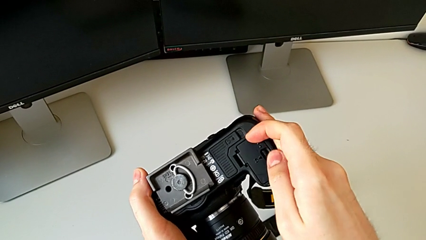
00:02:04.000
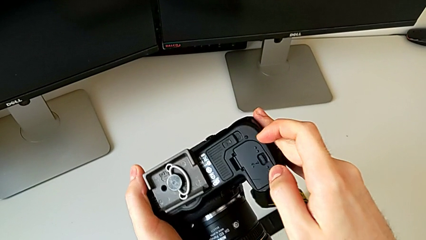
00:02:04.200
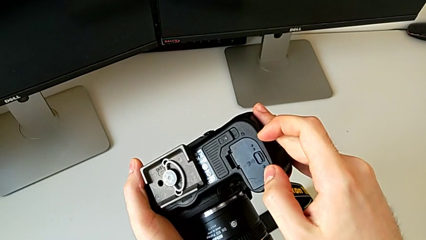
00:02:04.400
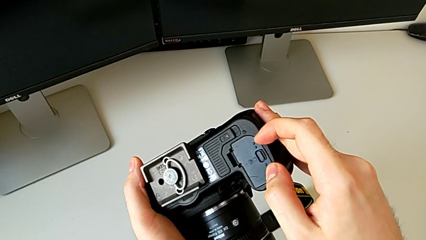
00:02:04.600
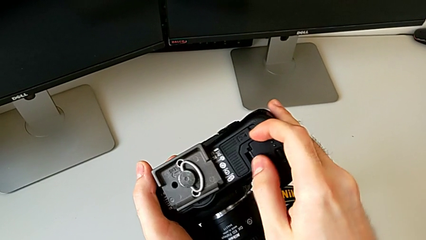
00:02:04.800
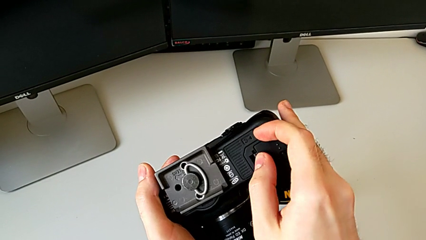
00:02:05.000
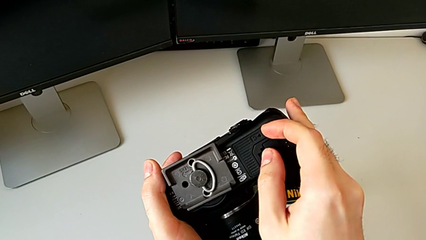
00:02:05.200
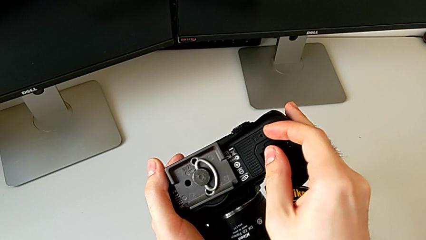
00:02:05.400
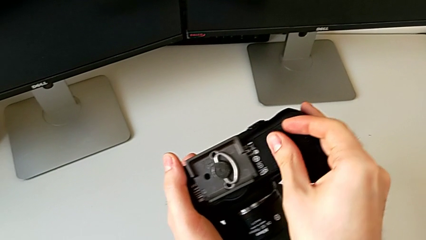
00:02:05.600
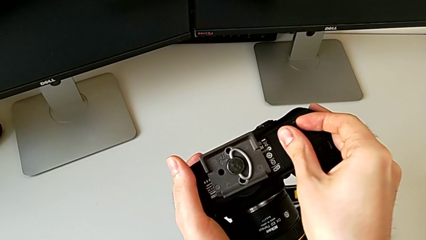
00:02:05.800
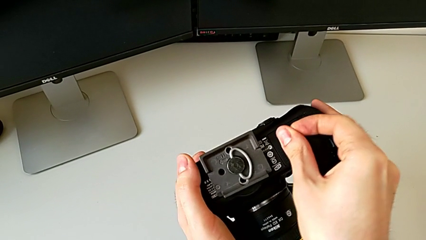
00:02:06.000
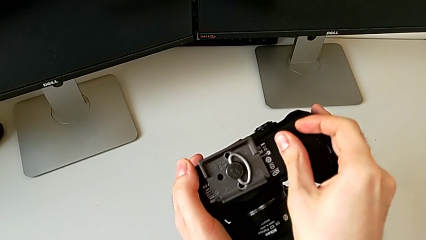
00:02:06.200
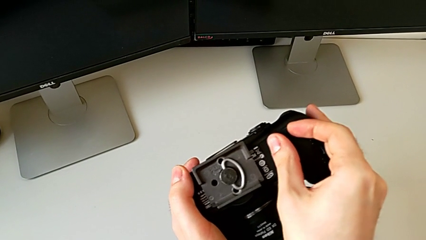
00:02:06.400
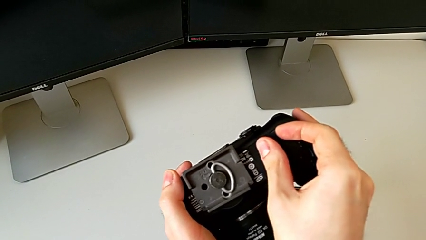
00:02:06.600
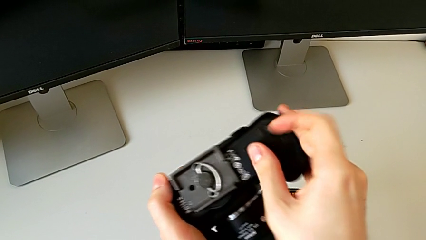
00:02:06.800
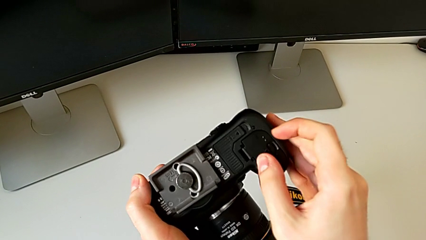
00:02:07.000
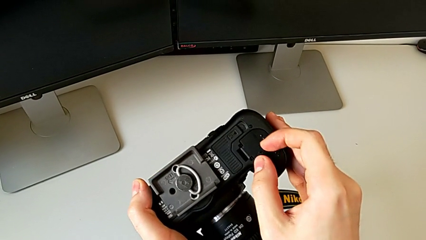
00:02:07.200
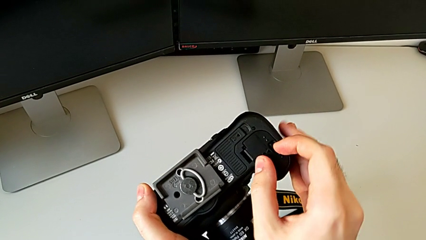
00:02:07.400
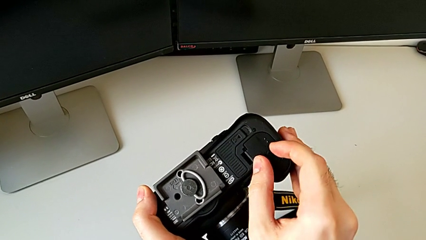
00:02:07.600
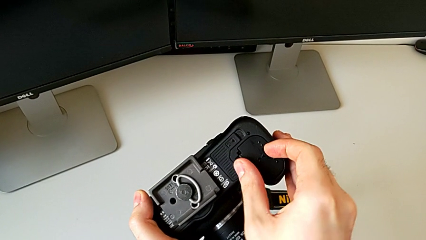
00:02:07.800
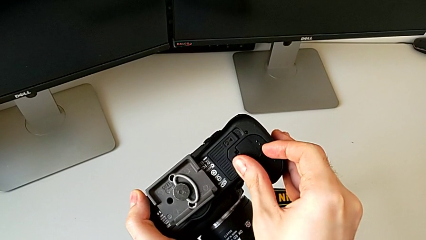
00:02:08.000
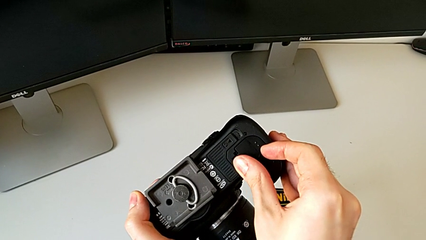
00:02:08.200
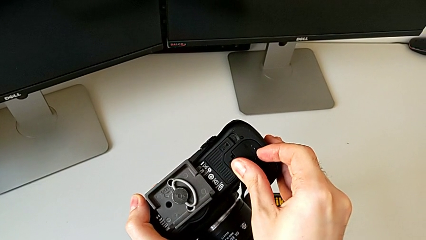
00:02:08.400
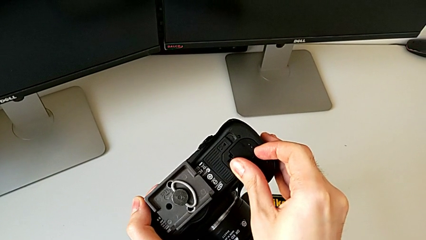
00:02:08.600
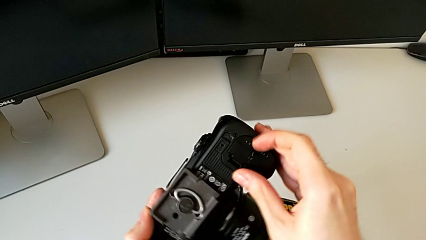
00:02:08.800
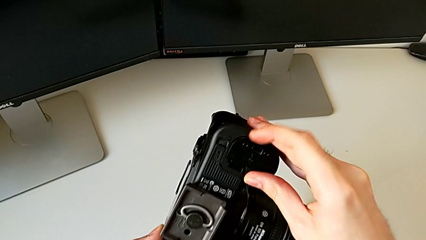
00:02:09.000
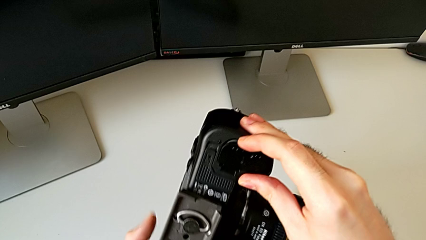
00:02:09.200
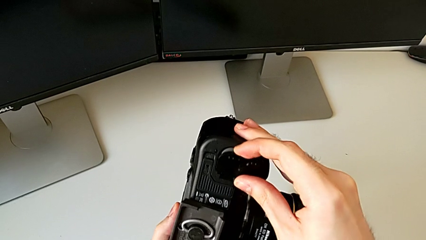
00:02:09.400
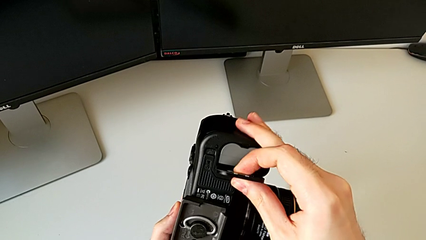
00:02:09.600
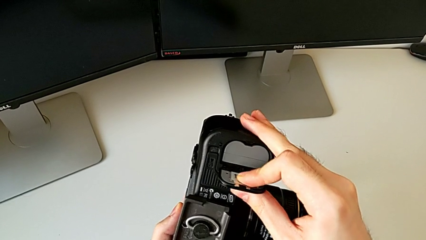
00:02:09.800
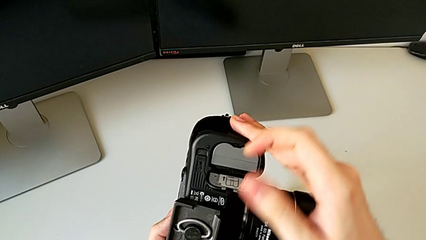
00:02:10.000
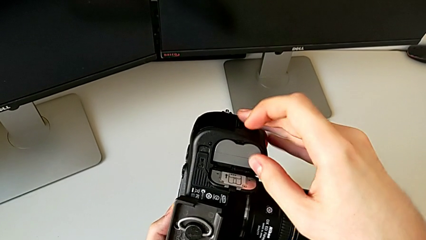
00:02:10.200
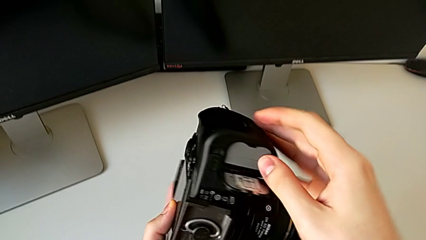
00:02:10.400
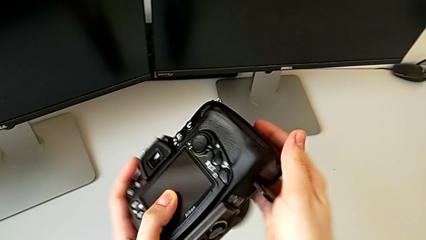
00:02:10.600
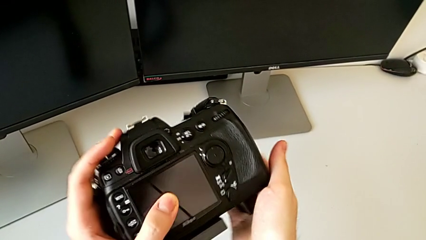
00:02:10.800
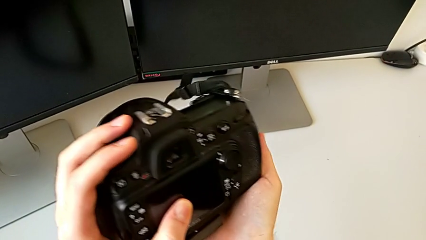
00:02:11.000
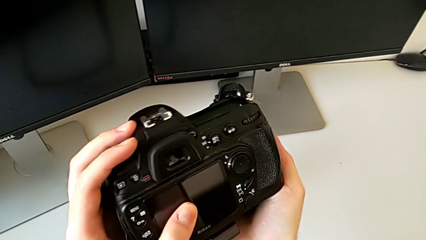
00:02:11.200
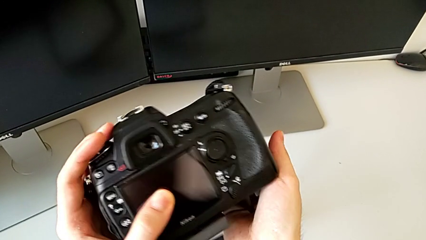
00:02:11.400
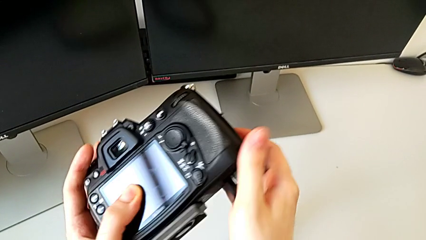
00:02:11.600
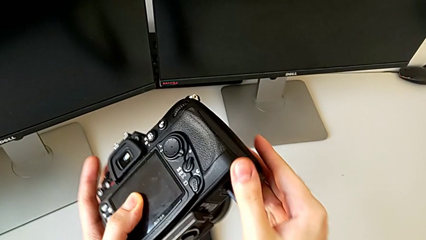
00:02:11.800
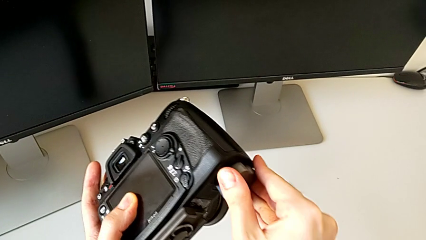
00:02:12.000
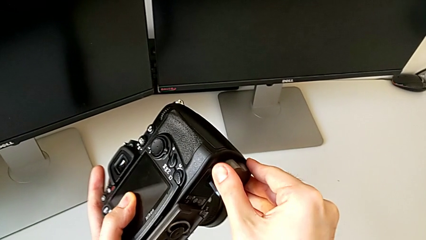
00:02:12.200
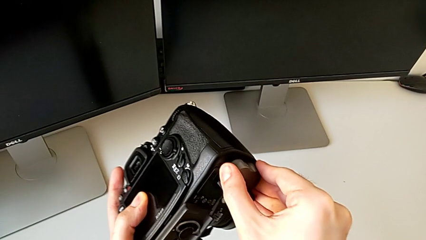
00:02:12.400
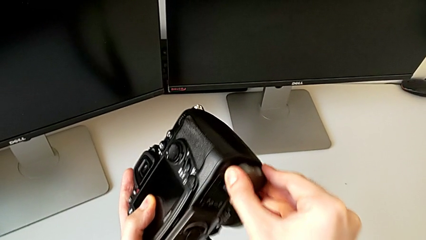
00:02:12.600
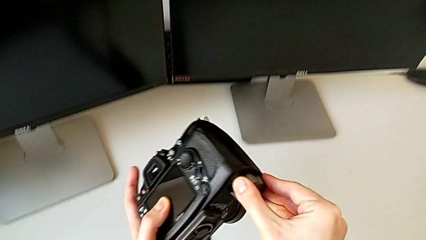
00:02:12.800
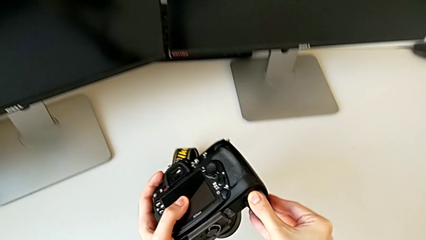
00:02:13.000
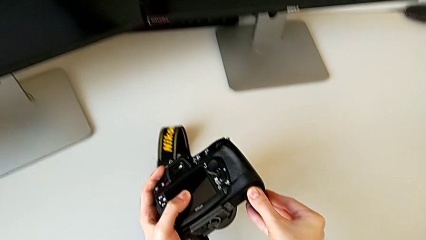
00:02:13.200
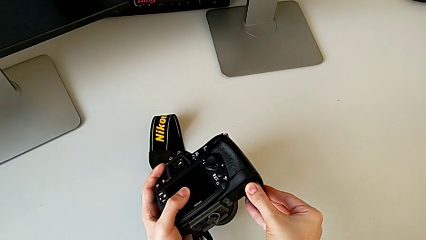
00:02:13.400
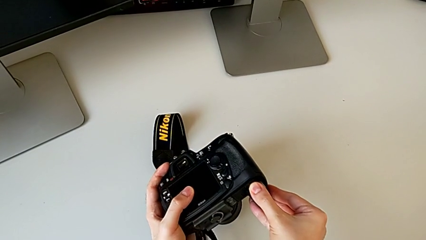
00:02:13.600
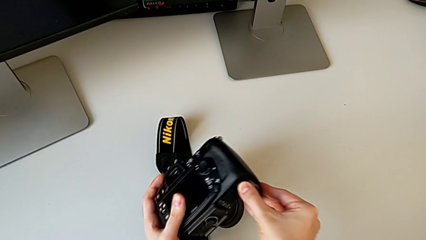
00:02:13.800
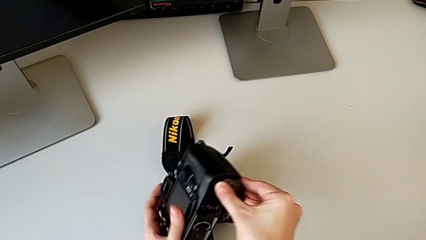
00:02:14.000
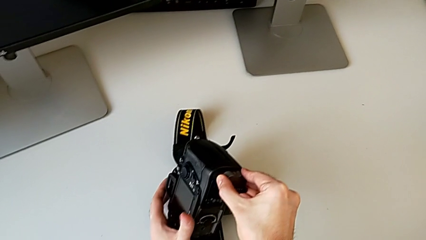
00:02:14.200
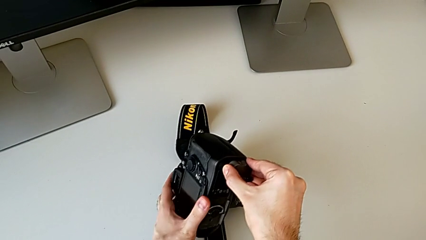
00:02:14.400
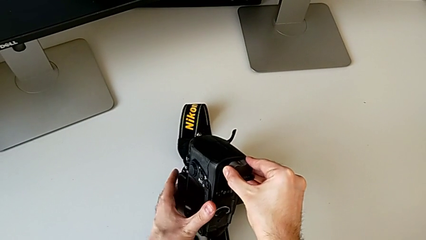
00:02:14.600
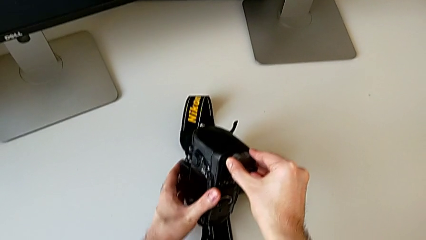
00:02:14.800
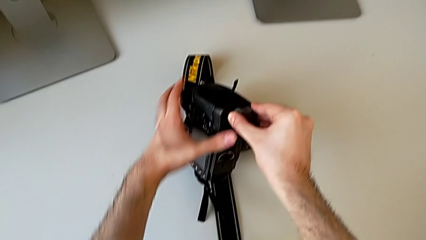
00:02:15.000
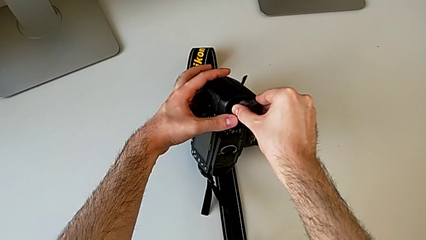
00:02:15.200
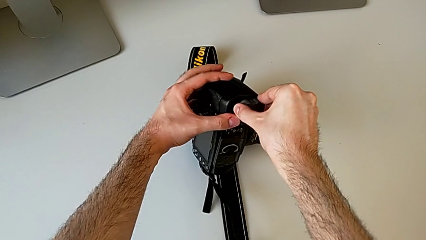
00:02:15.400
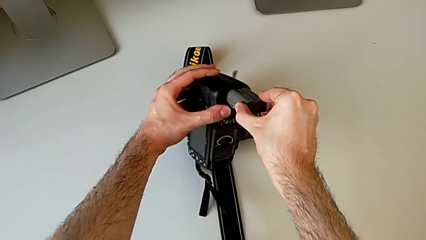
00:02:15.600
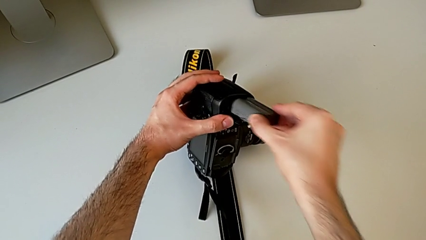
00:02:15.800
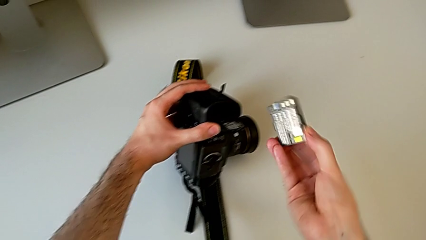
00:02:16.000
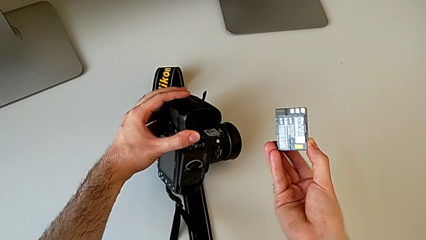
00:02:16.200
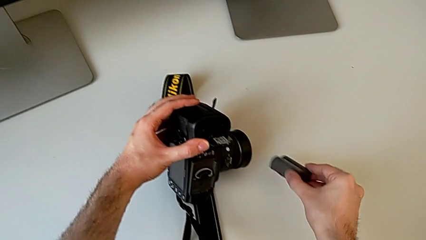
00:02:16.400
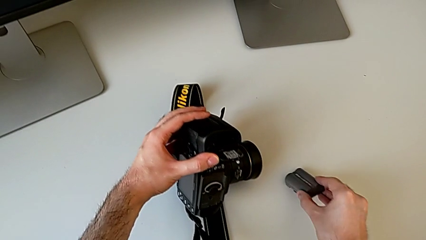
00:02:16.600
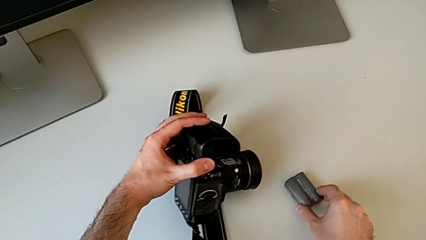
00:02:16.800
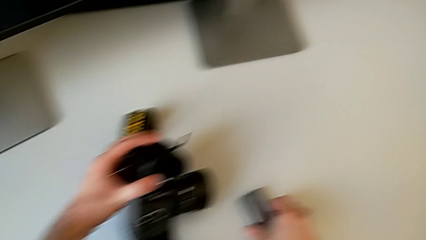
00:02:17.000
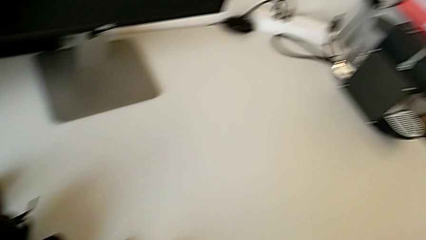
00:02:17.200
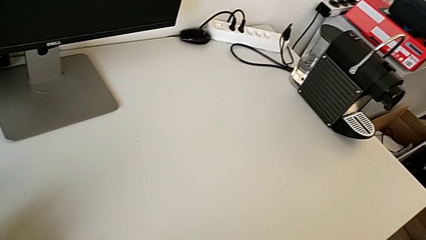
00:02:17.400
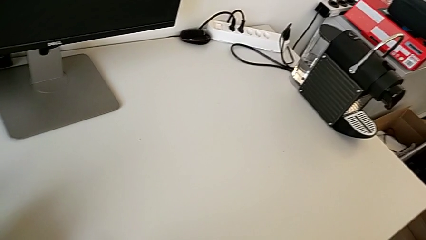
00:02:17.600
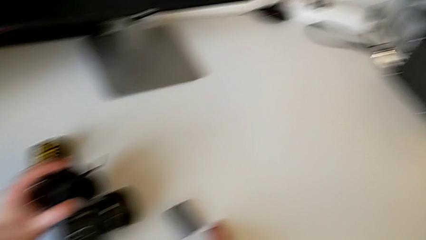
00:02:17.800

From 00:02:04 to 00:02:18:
The camera wearer is changing the old battery. They wrongly grab the wrong battery door, unlock the battery door, open it, flip the DSLR, grab the battery, withdraw it and place it.
